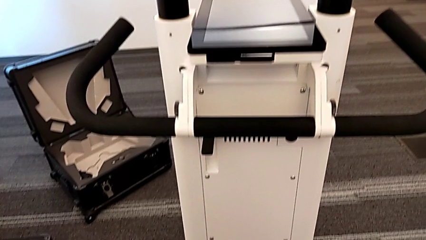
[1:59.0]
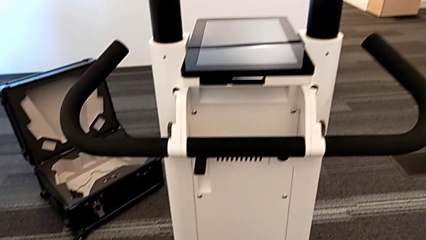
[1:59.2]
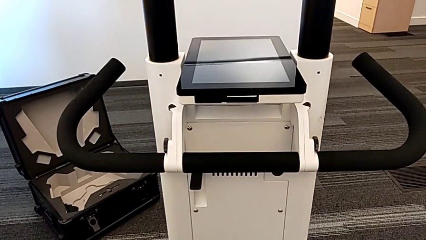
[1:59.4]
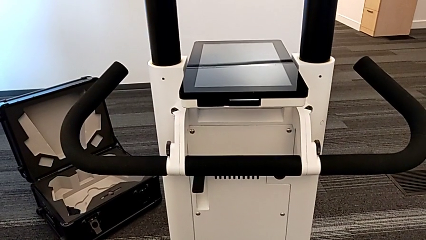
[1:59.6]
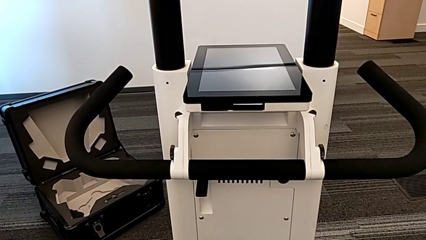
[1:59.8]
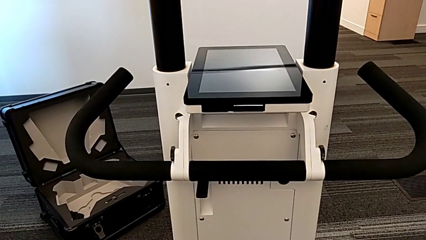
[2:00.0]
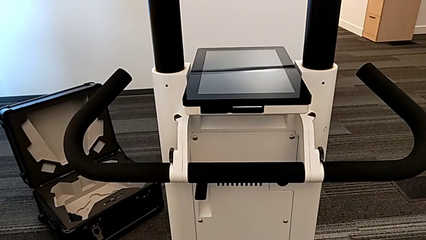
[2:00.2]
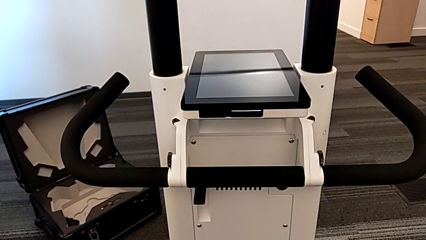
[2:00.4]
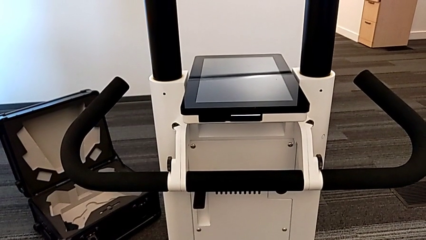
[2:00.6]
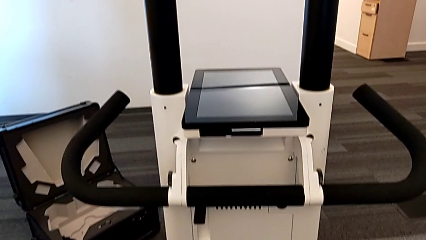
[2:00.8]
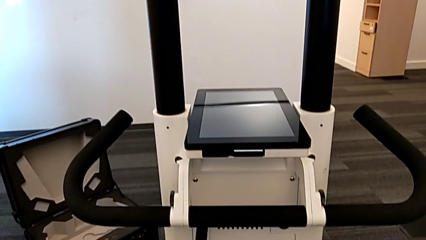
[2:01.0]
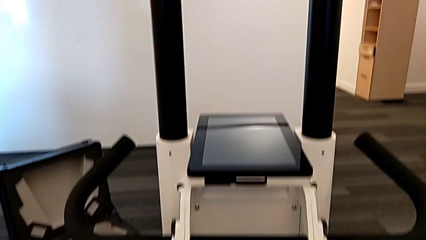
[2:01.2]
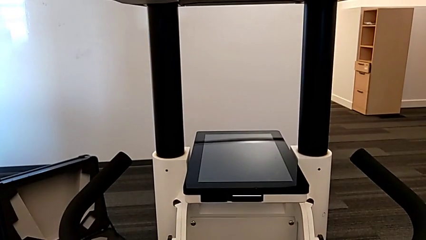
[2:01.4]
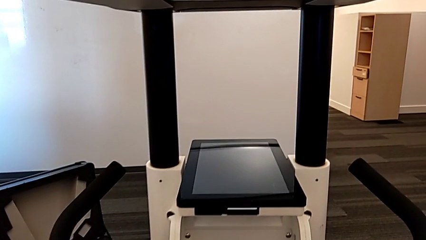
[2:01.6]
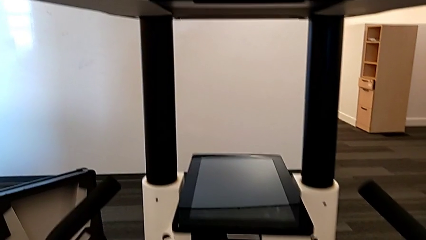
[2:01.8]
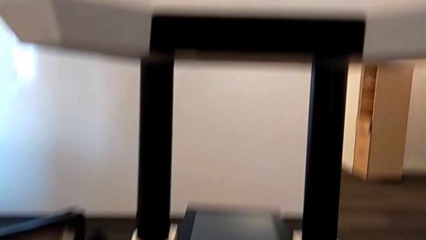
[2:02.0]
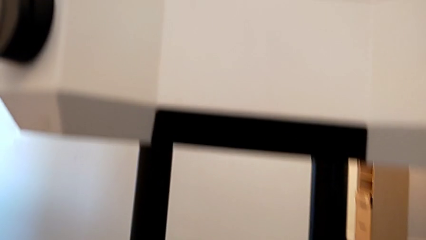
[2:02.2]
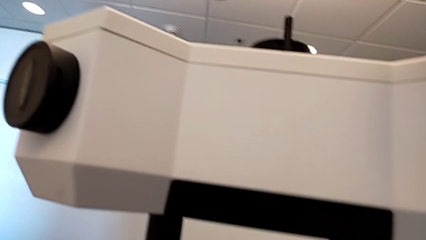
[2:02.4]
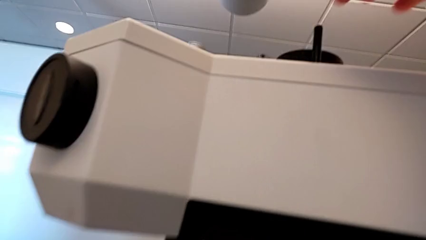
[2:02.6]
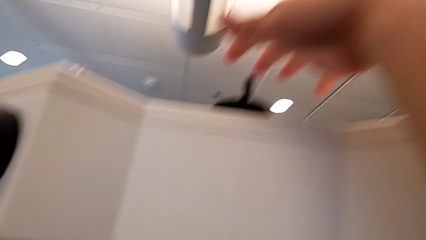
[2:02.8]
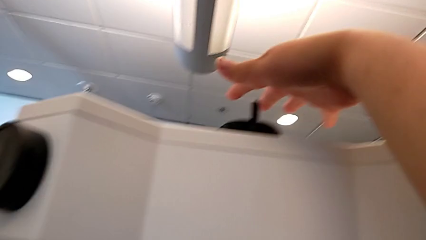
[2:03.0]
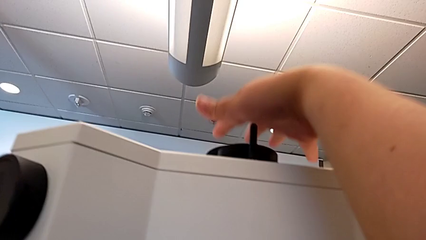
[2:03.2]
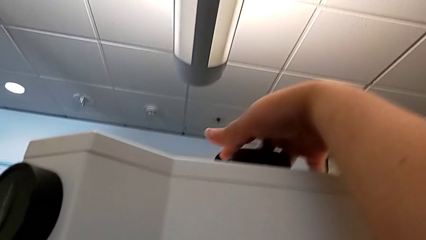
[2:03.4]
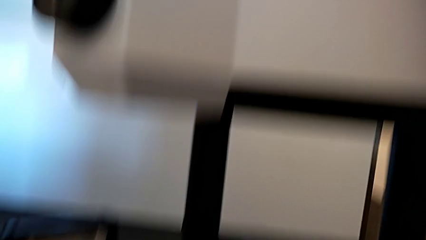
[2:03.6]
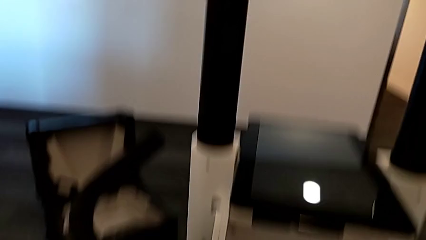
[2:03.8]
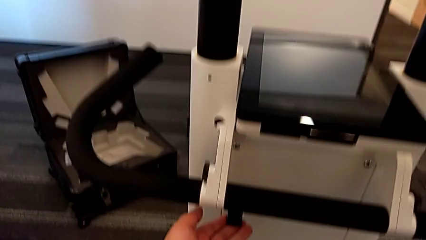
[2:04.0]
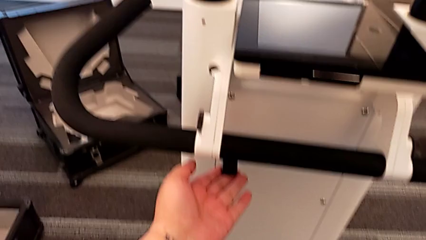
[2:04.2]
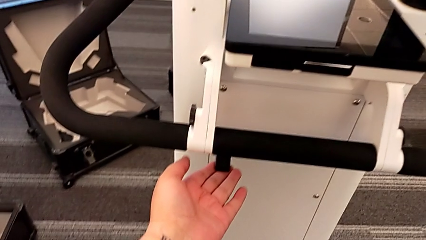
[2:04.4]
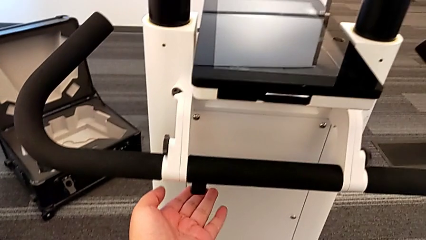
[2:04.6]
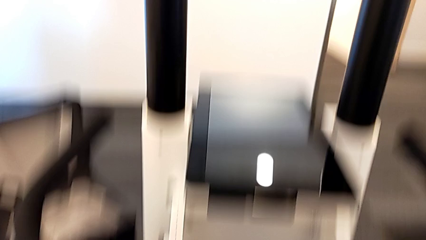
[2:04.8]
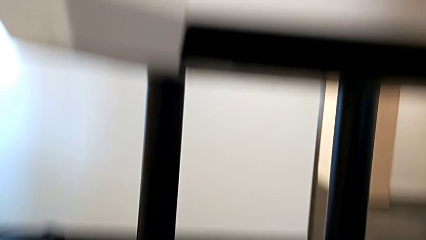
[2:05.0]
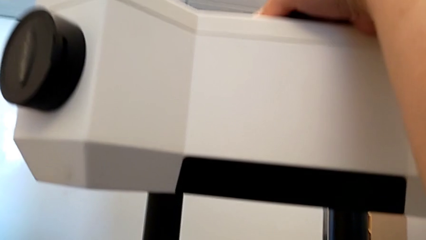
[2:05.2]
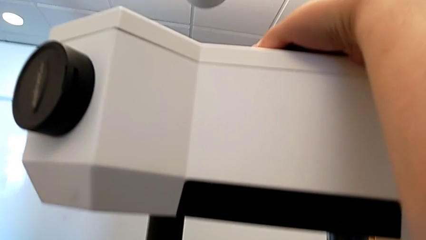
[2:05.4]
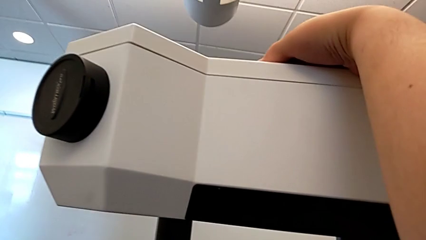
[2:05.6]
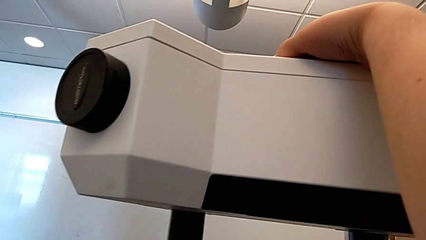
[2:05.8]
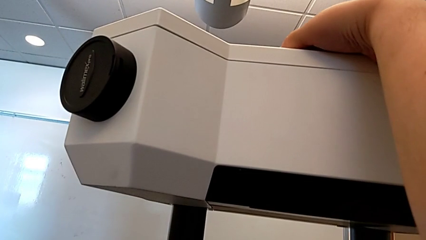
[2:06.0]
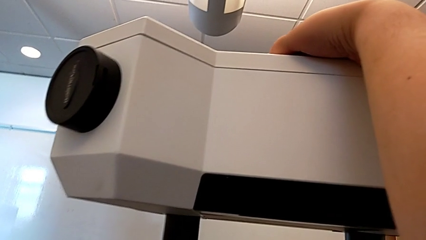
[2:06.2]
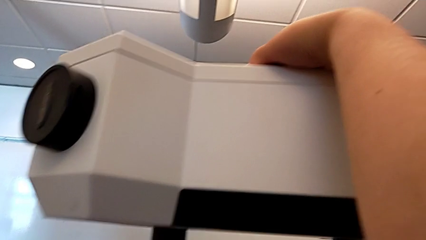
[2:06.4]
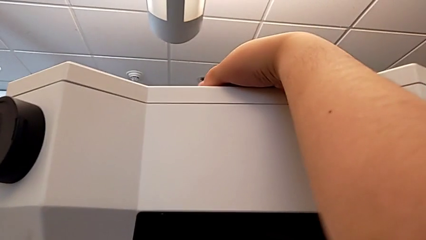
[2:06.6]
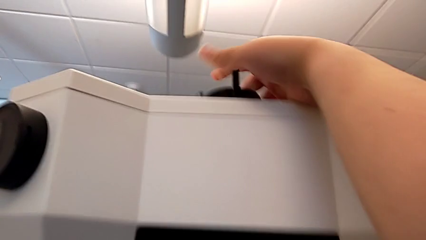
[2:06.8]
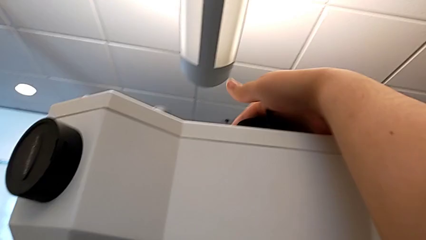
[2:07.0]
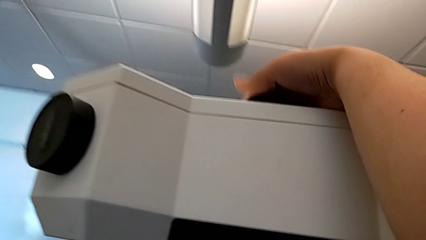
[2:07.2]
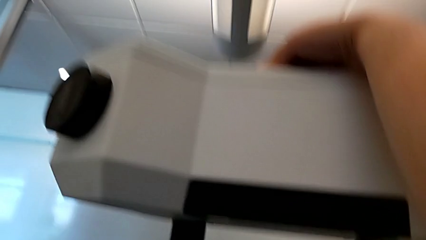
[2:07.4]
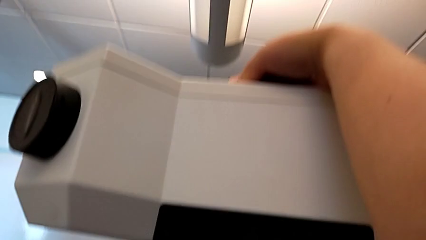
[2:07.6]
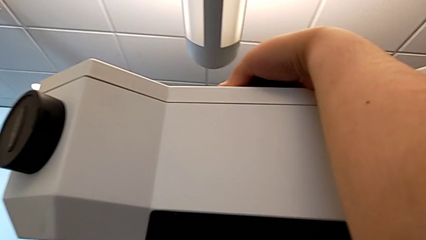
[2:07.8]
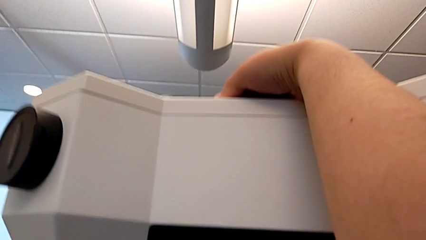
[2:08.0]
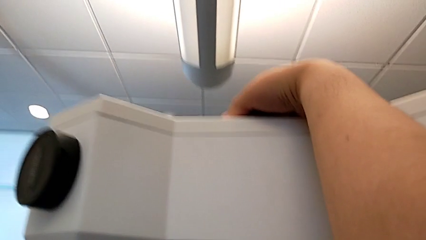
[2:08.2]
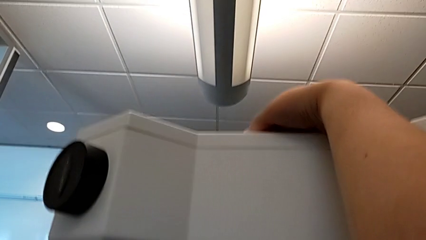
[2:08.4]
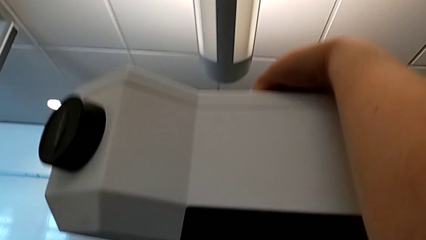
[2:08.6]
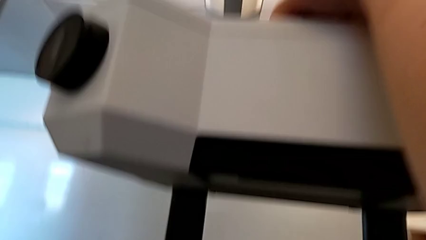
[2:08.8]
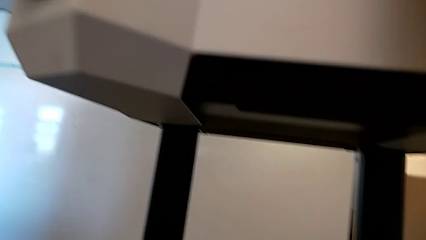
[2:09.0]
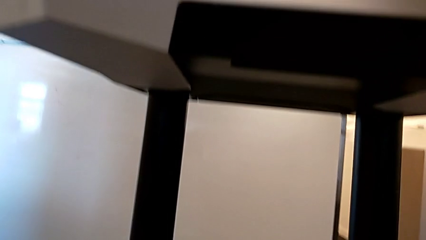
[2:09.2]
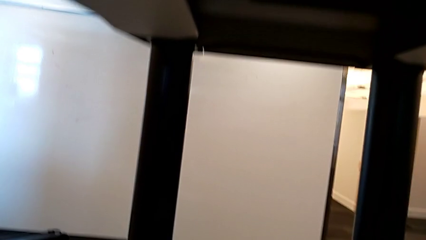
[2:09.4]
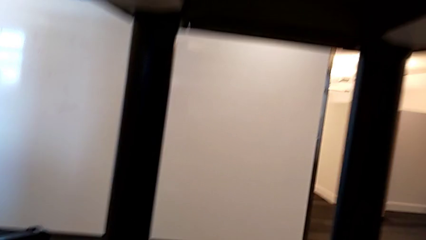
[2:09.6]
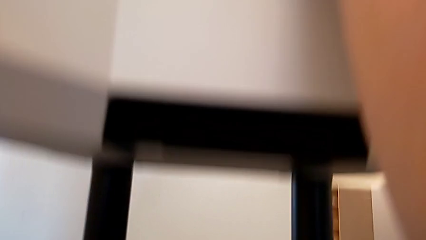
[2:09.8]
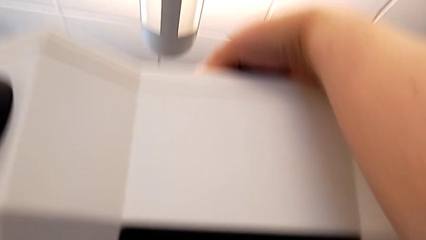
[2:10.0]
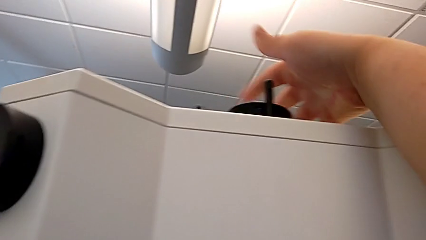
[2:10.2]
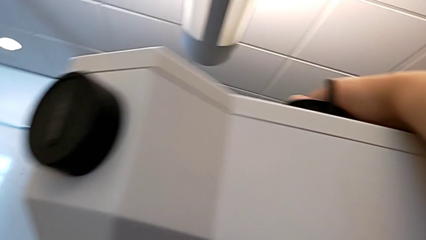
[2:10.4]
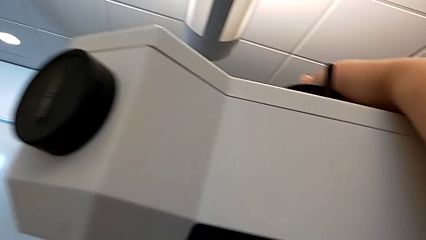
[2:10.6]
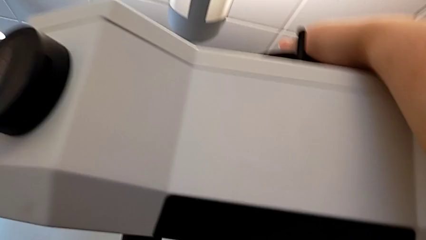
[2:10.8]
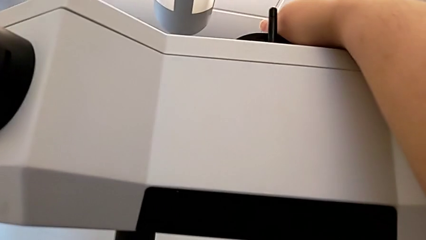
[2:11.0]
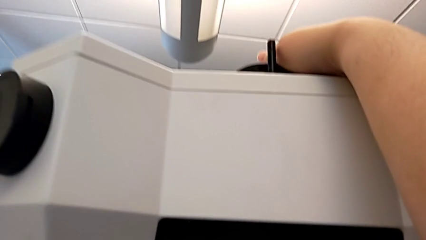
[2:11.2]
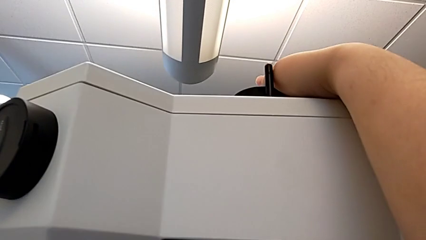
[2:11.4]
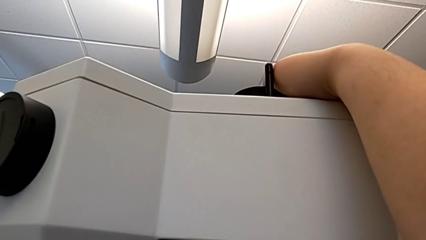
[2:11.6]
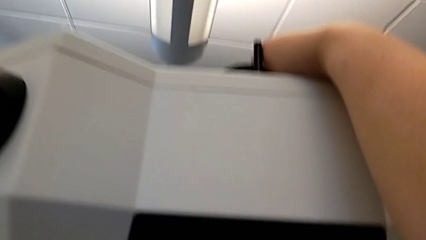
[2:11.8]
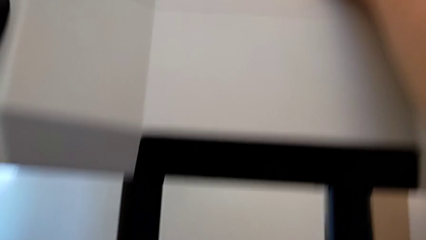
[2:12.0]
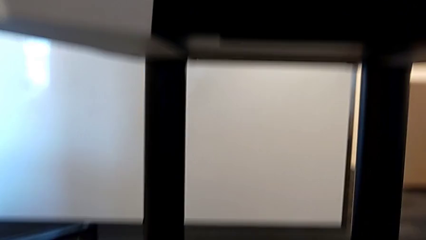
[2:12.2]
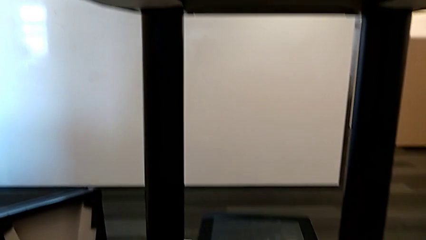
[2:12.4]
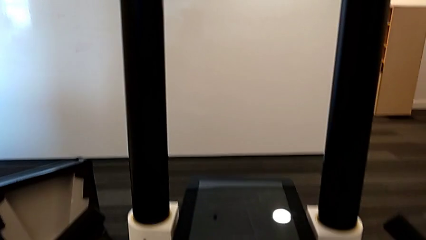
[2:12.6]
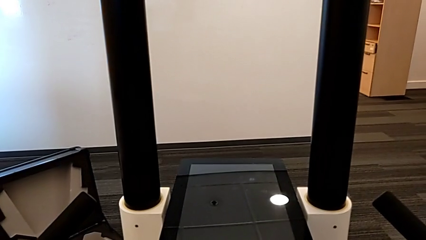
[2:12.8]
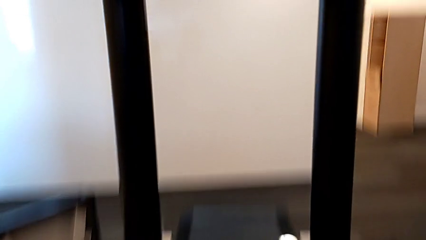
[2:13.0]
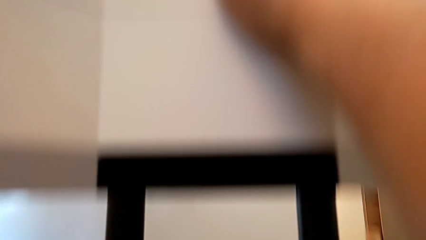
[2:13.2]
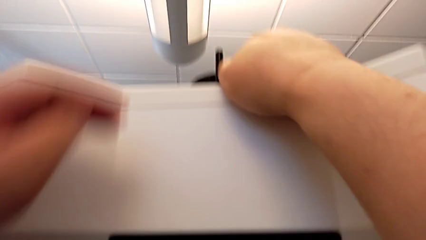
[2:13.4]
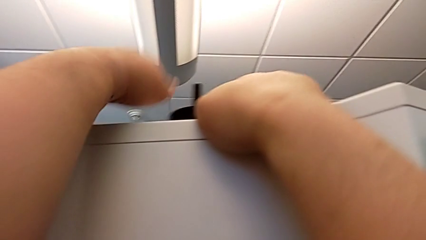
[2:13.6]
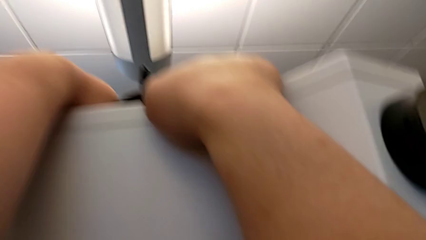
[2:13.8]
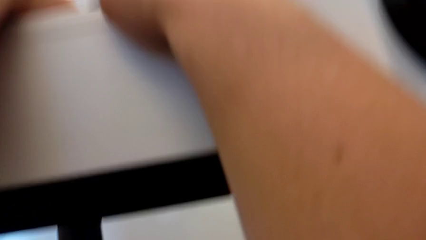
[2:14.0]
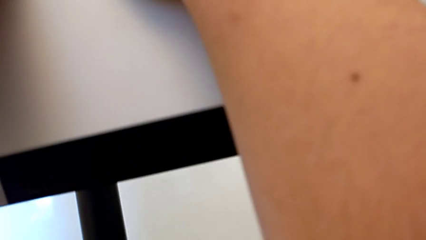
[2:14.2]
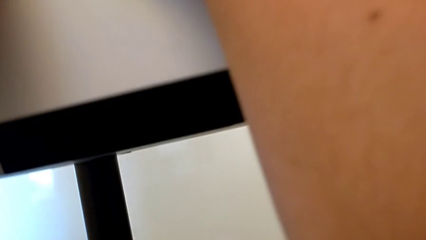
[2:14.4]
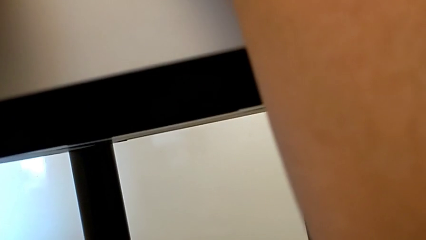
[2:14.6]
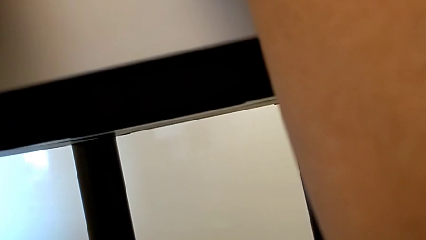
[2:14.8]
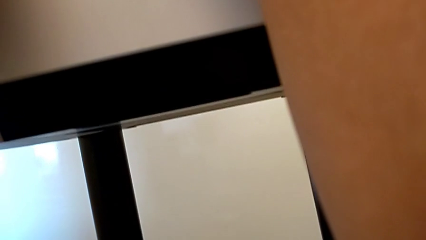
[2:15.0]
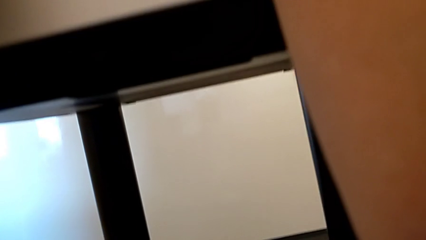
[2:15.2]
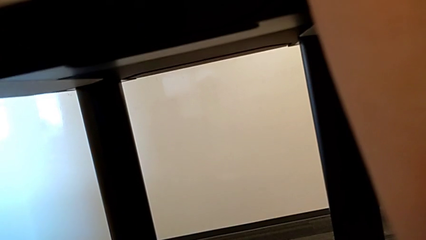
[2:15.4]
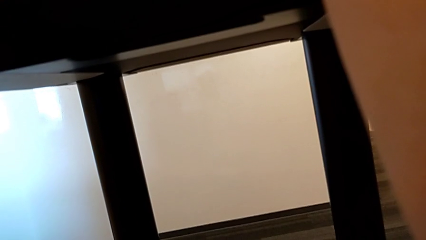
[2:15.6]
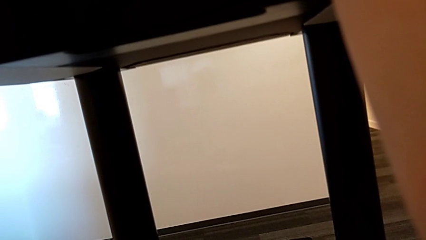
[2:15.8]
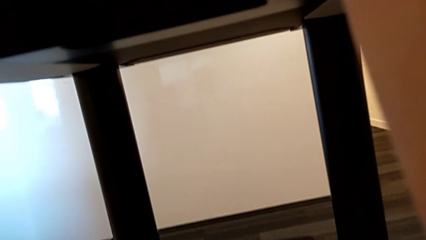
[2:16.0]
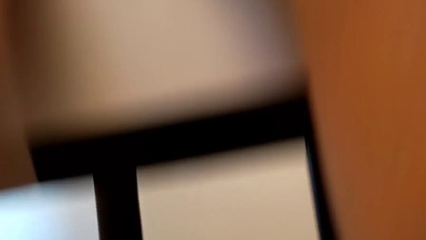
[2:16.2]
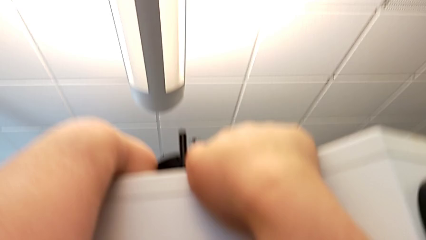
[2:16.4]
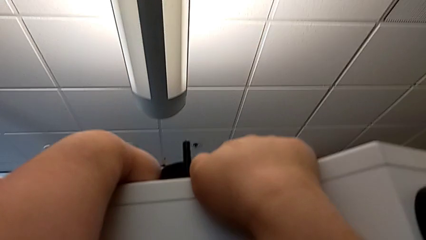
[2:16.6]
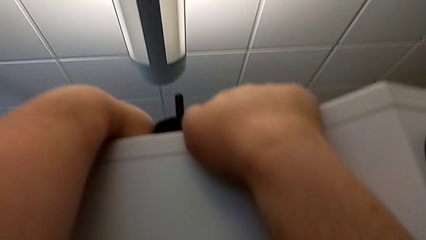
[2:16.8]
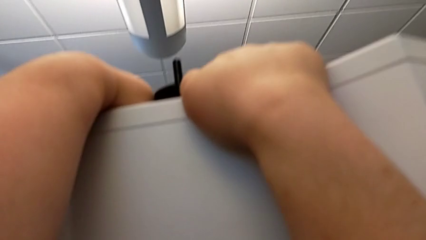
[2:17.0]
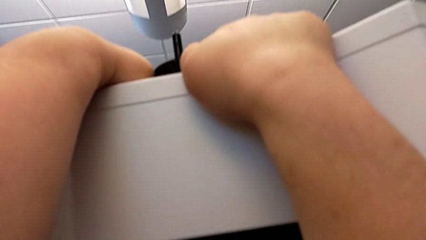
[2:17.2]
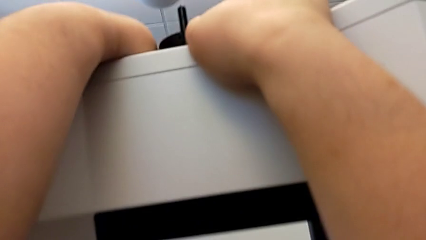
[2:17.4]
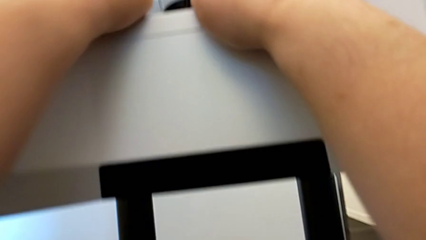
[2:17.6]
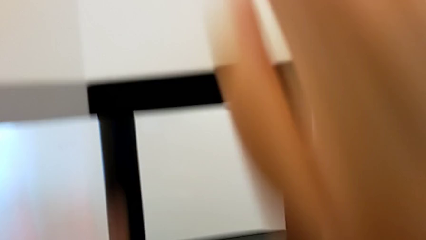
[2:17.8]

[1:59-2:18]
The camera wearer is turning on the Navvi. They press the M6 head, push the button with the left hand and press the M6 head.
